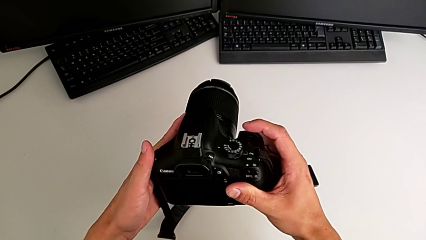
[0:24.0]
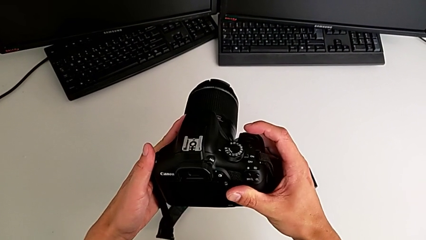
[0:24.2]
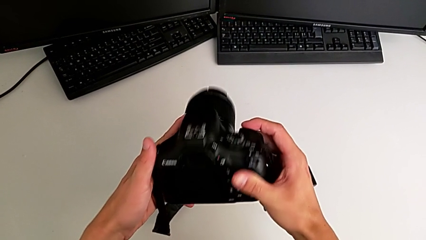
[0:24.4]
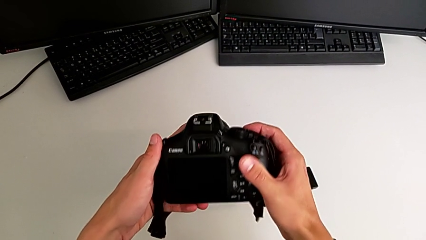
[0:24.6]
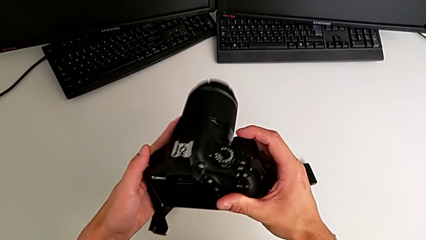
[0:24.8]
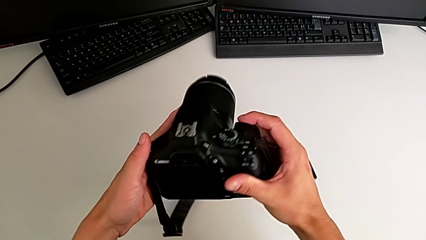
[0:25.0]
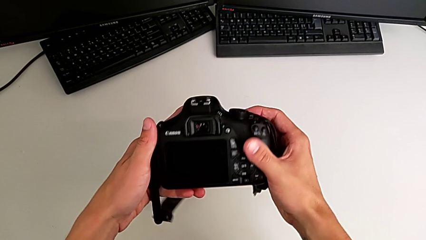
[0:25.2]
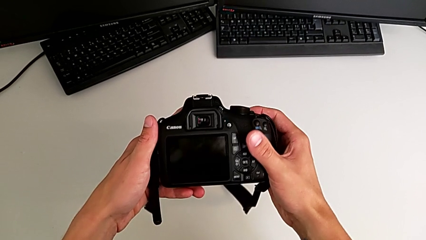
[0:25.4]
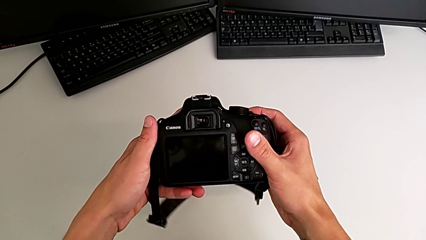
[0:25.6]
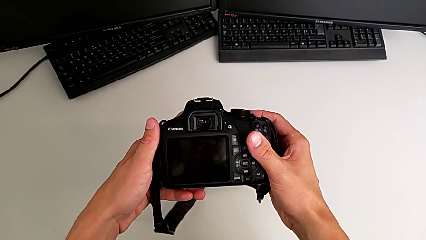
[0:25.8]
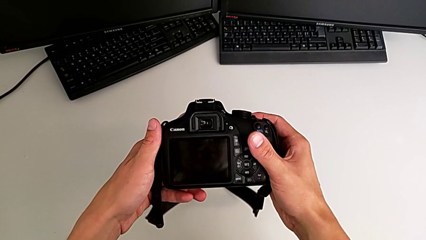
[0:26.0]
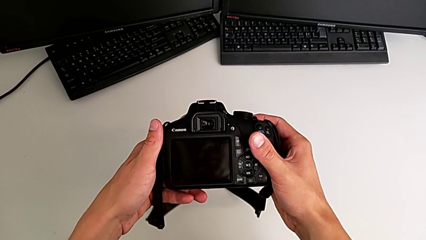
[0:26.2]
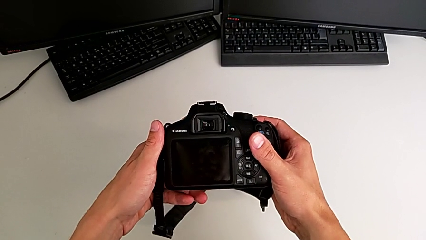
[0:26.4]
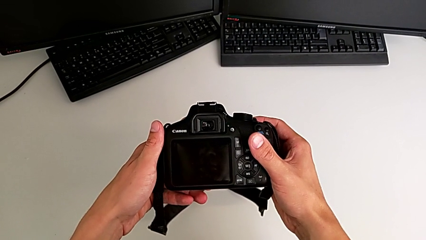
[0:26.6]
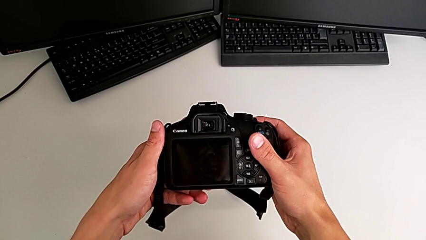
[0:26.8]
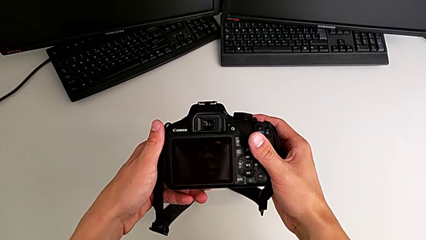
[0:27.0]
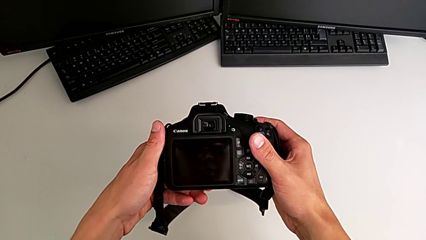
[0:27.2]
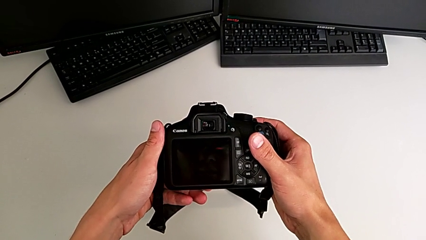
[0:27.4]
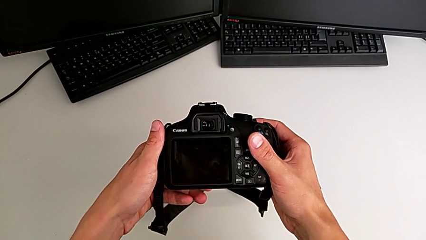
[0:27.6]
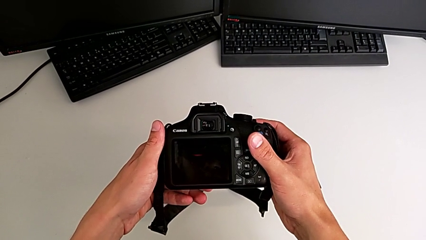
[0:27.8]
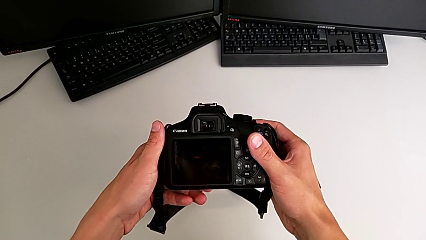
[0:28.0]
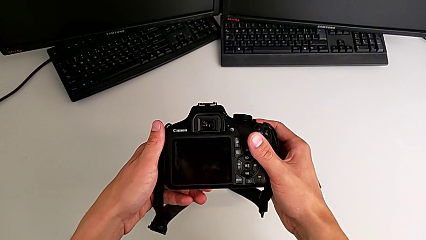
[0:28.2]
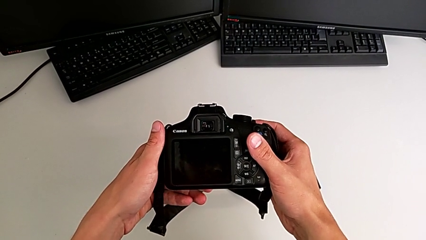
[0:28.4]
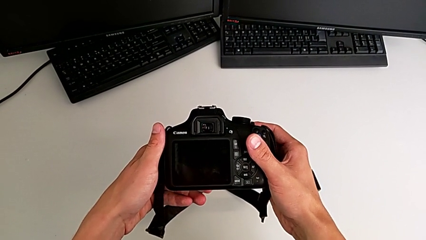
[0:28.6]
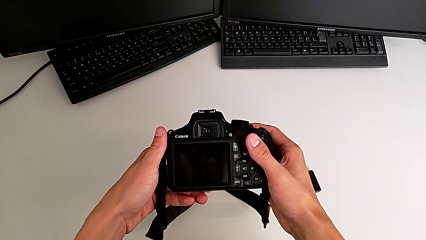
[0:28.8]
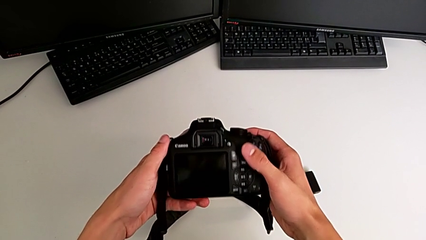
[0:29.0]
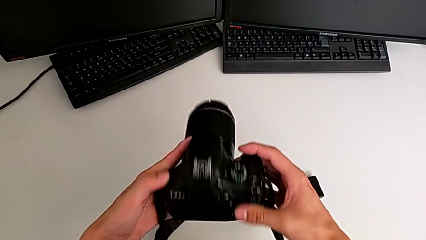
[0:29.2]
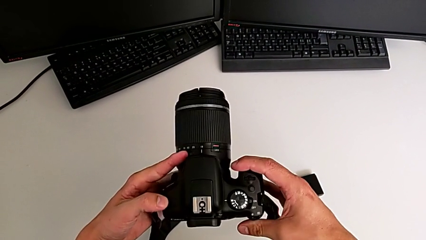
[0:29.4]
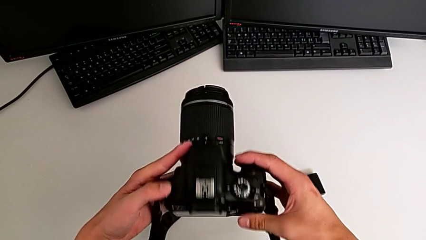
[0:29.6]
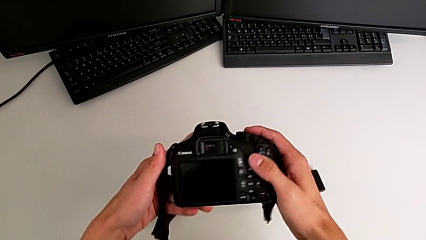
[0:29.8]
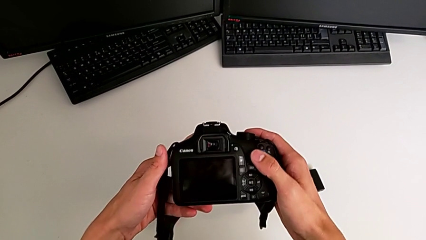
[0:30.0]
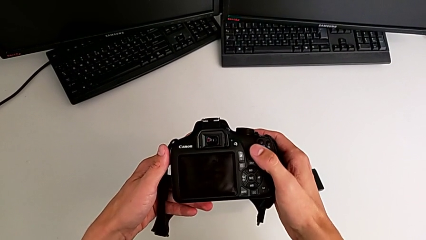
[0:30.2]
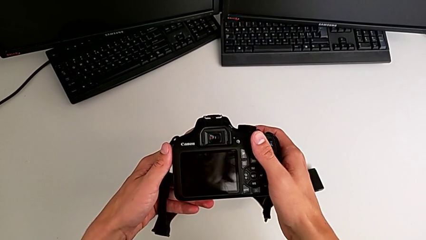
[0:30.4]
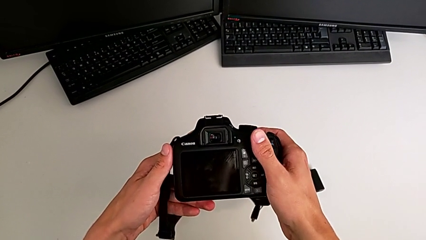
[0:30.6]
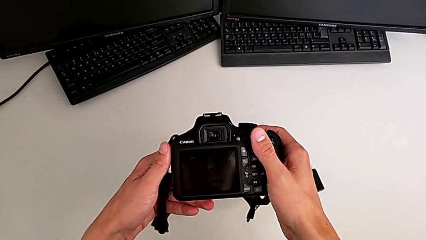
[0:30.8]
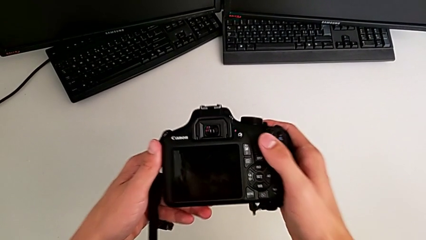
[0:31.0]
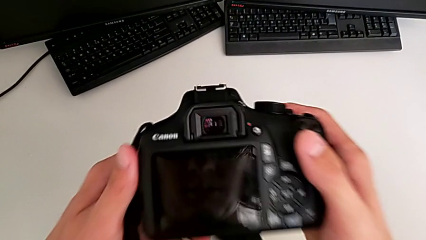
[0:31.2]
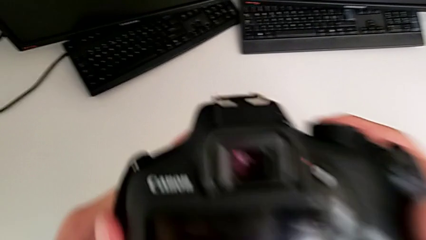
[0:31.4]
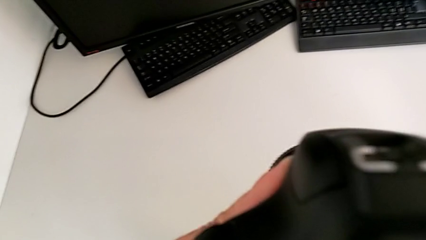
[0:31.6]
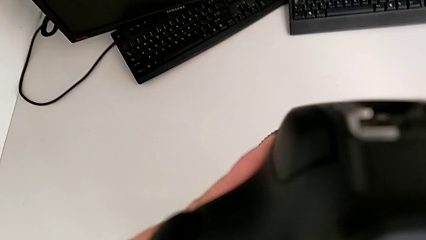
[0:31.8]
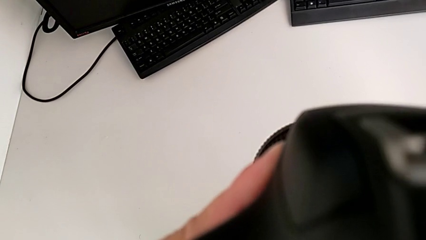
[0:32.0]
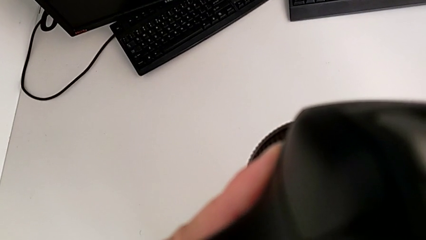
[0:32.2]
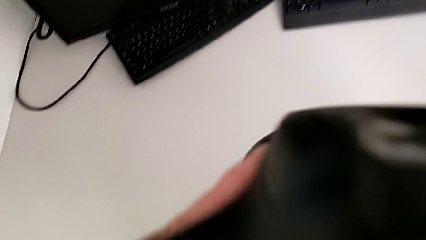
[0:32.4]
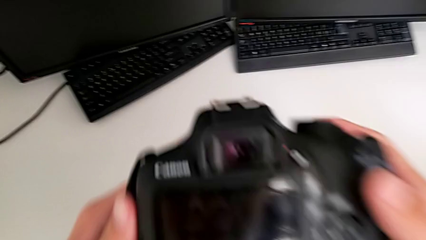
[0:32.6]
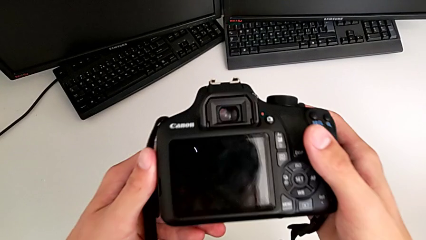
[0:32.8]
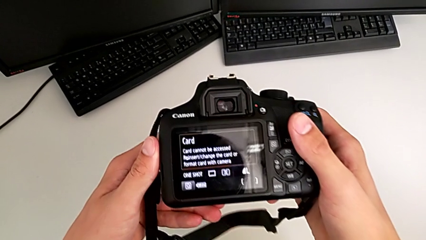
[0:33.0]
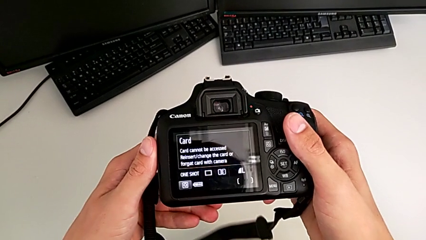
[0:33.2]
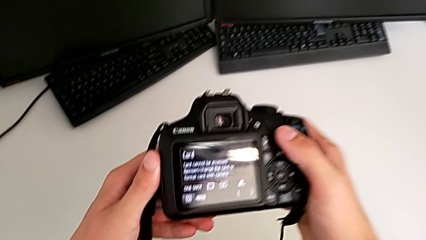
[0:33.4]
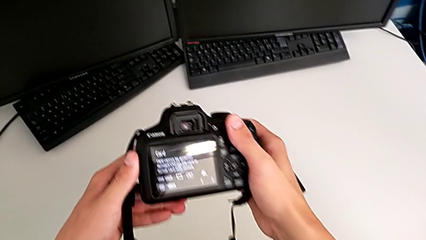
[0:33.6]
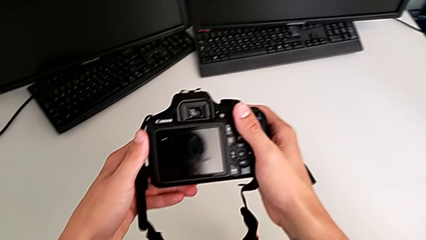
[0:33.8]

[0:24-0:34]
The camera wearer is turning on the DSLR. They wrongly inspect the DSLR and rotate it.

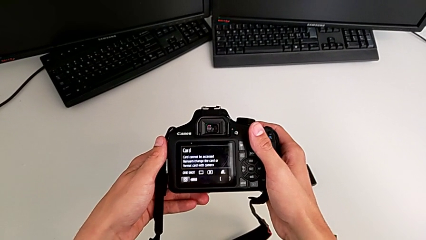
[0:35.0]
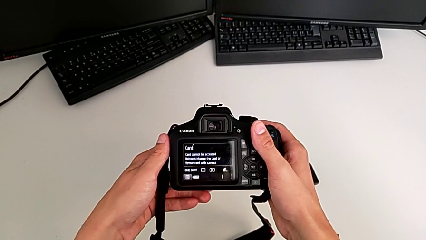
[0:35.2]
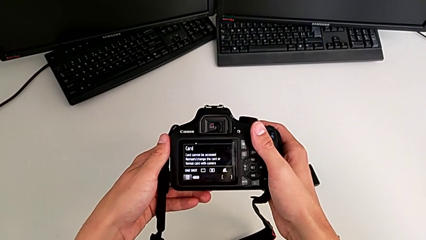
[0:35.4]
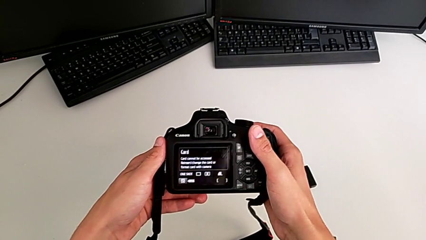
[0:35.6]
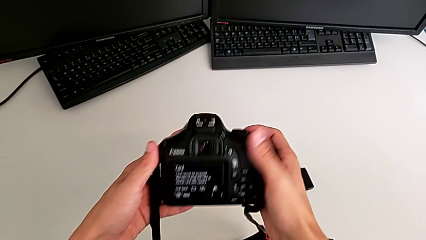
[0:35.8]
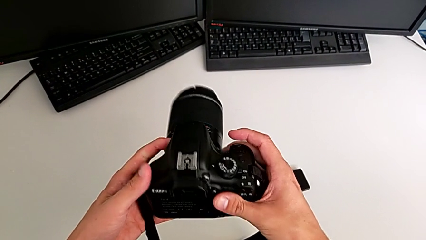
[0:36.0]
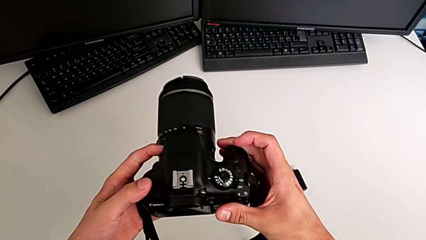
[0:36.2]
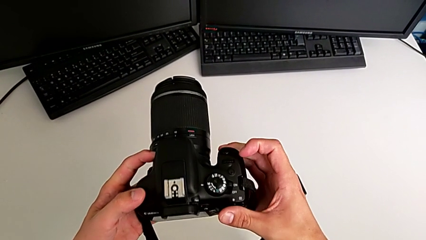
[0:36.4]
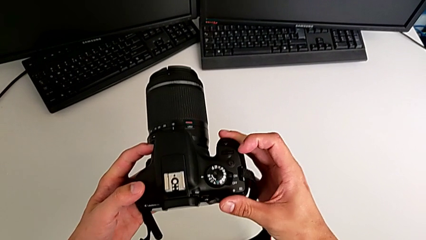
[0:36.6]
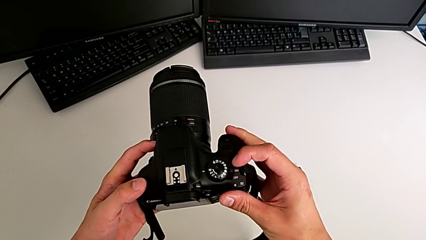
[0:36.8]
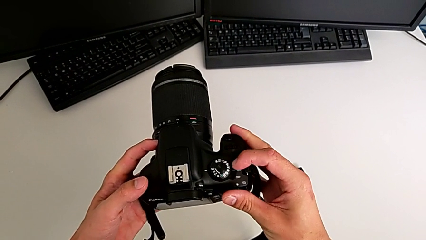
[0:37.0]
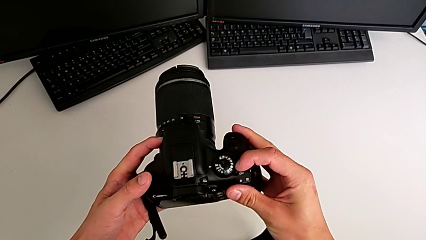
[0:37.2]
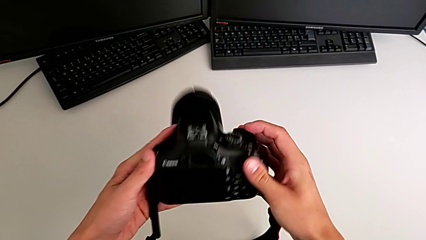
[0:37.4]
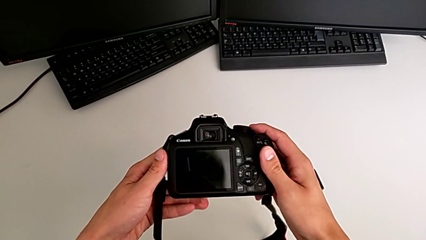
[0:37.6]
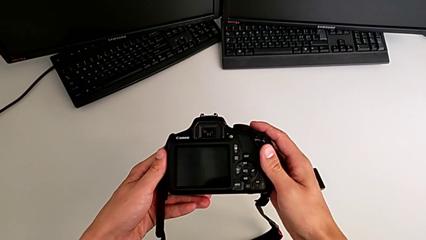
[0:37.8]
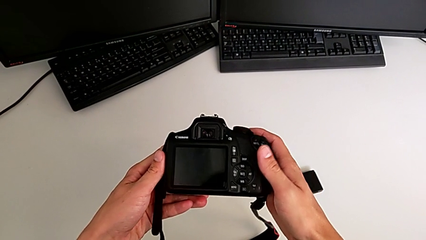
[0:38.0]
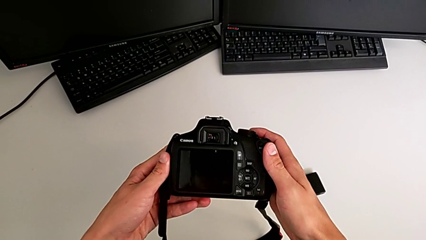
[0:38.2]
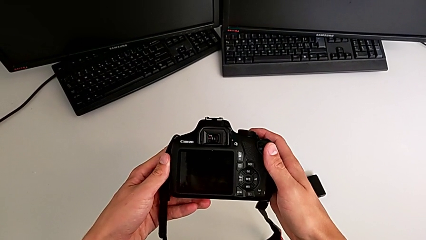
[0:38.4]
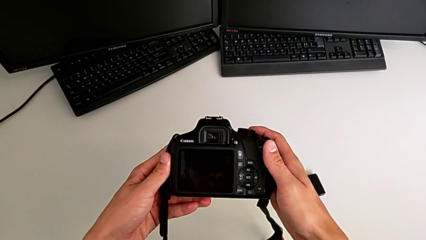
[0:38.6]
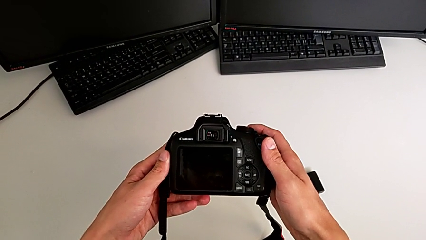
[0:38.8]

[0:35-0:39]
The camera wearer turns off the DSLR. They rotate the DSLR, push the button and rotate it.

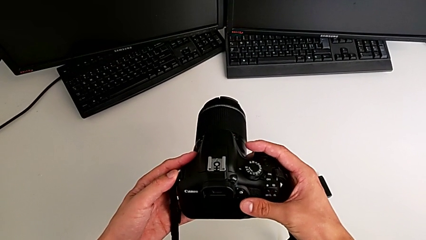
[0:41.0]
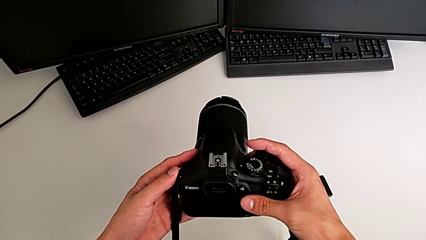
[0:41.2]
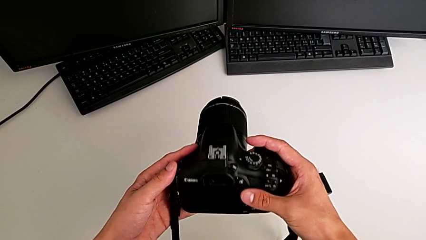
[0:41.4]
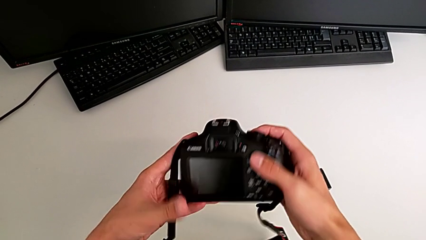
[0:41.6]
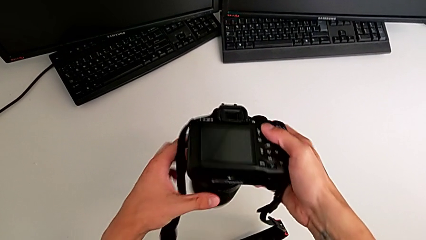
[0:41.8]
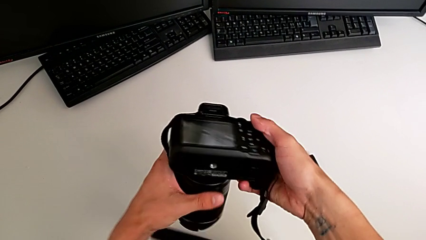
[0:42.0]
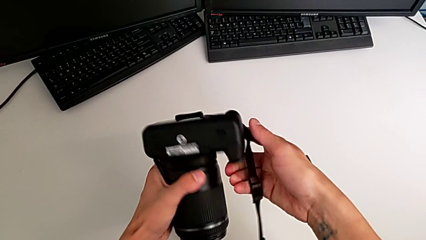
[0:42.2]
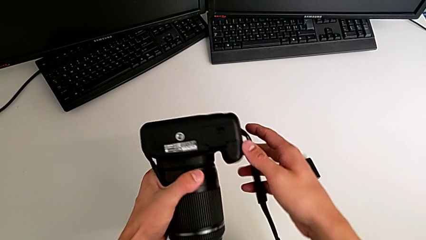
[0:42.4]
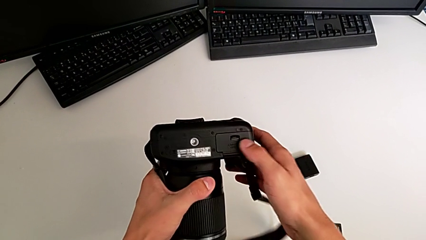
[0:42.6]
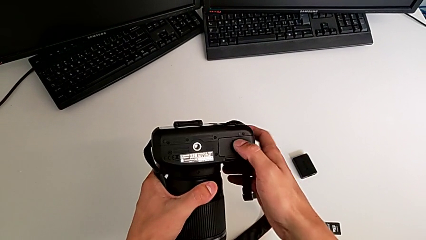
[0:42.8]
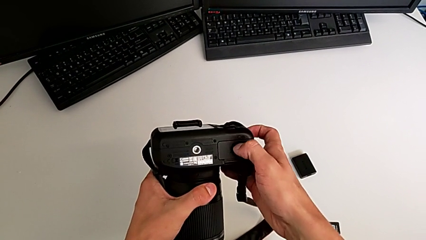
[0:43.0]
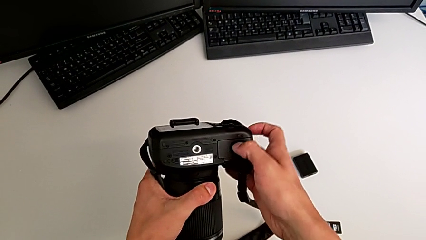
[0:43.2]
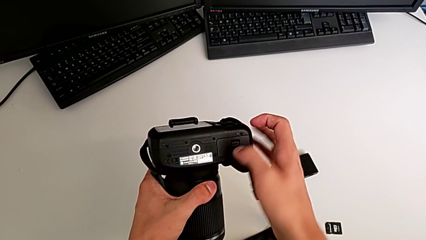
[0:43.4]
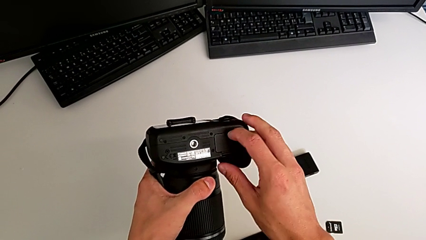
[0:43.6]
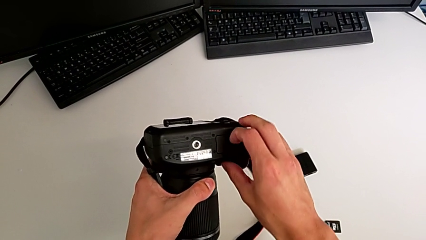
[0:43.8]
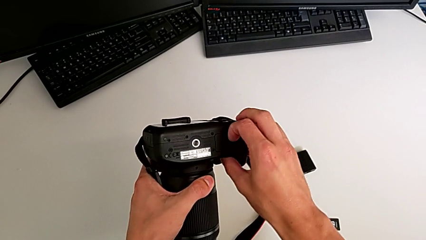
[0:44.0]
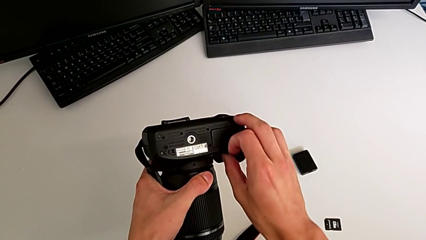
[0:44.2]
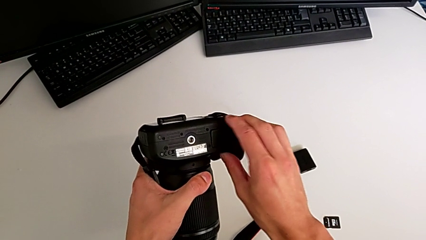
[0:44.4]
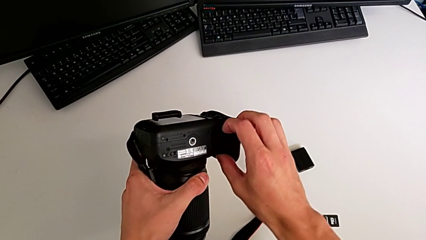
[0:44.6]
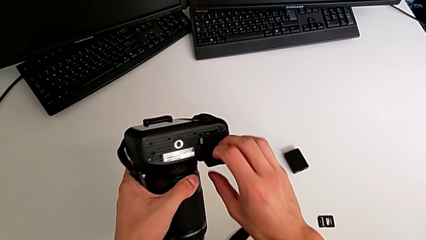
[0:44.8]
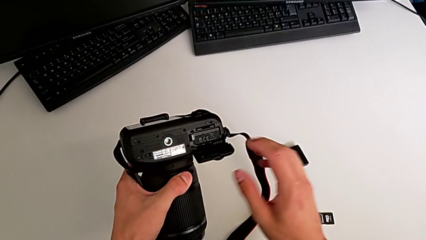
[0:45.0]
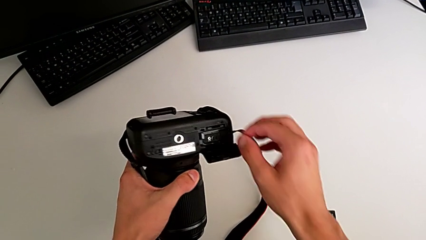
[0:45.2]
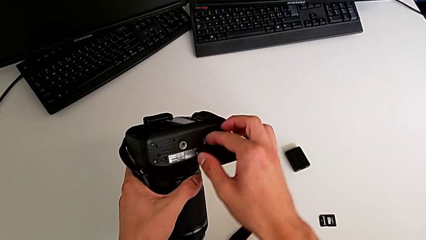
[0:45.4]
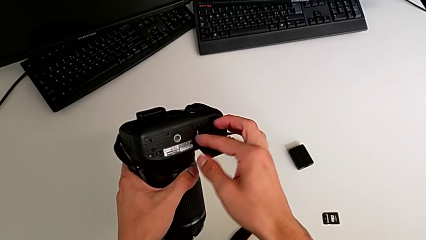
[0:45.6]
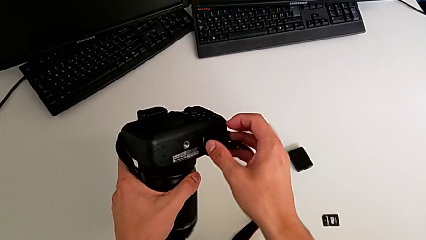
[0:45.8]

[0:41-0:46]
The camera wearer is changing the battery. They rotate the DSLR, open the battery door and push the battery lock.
